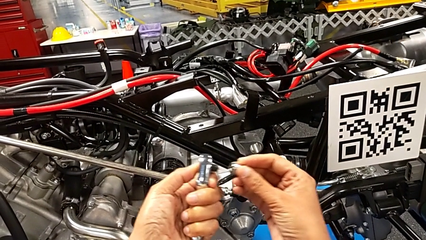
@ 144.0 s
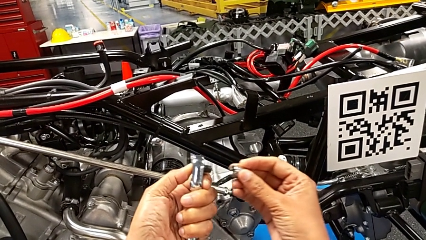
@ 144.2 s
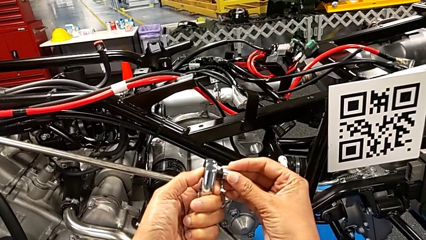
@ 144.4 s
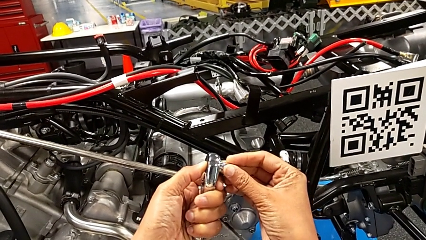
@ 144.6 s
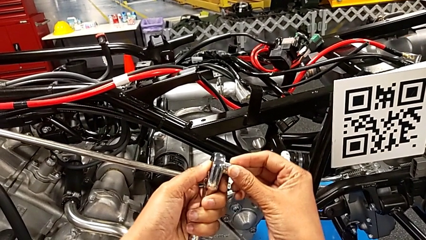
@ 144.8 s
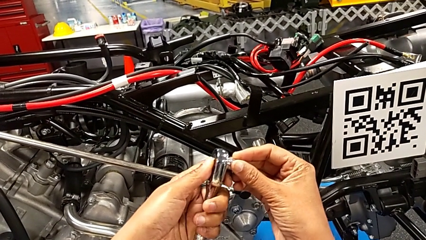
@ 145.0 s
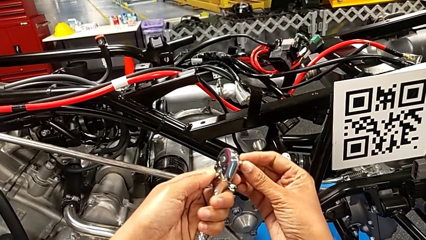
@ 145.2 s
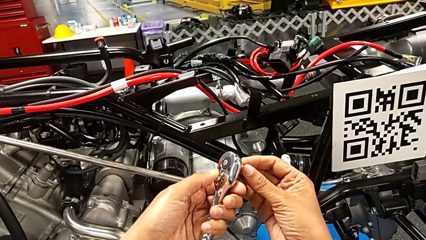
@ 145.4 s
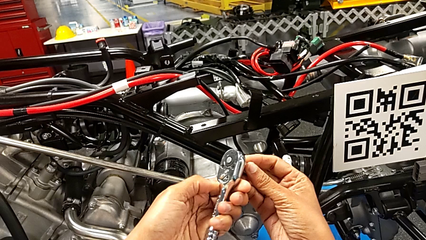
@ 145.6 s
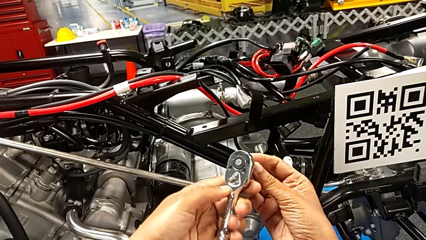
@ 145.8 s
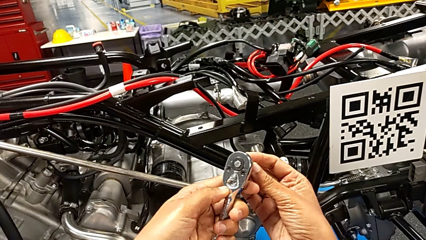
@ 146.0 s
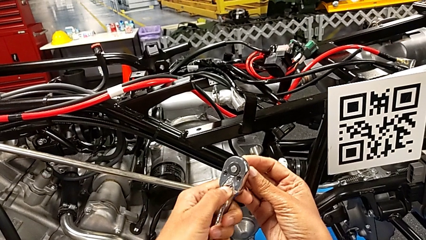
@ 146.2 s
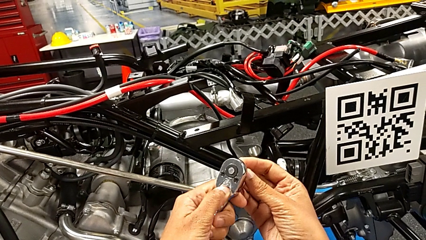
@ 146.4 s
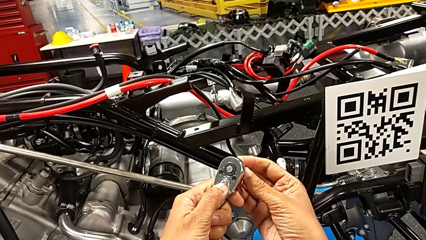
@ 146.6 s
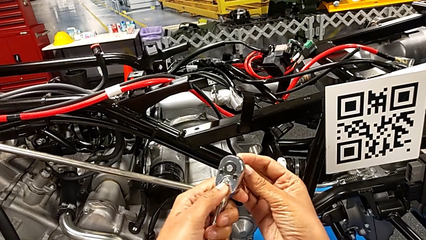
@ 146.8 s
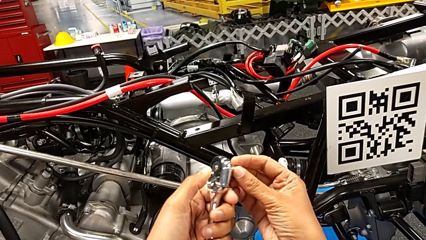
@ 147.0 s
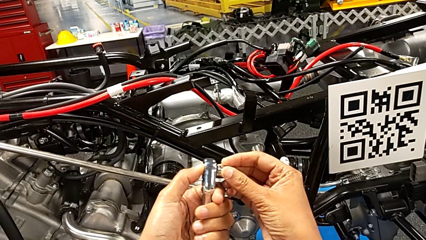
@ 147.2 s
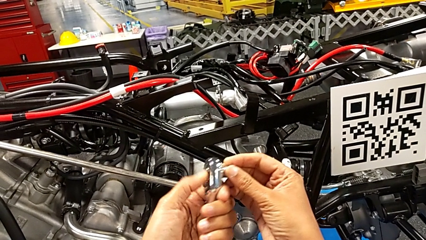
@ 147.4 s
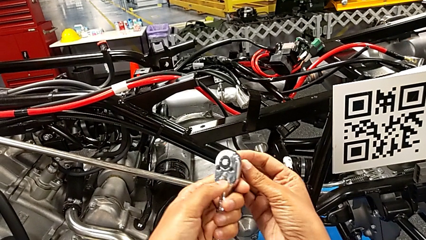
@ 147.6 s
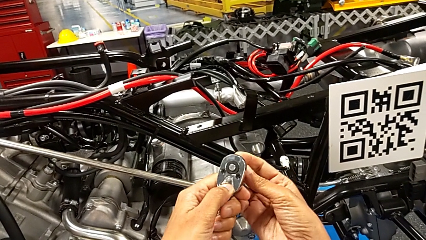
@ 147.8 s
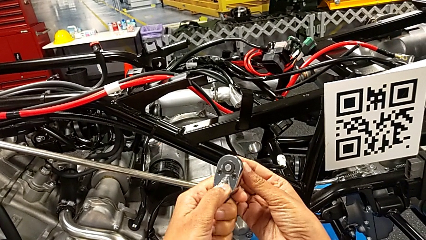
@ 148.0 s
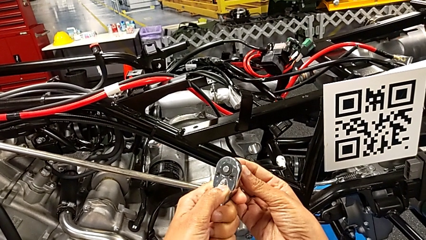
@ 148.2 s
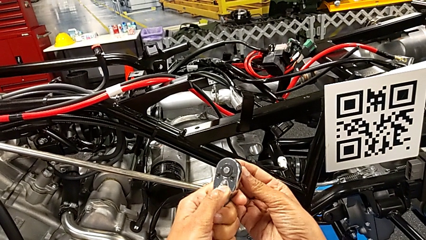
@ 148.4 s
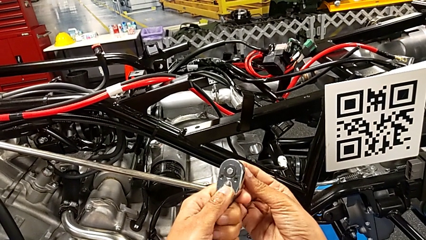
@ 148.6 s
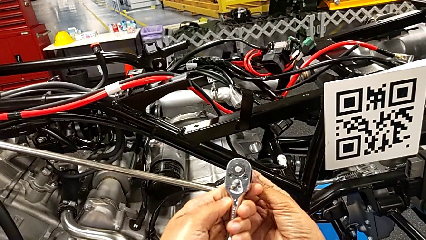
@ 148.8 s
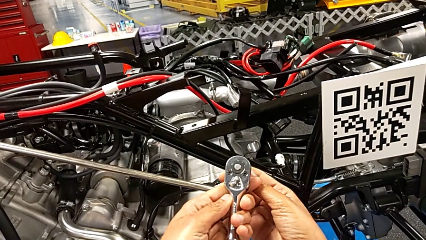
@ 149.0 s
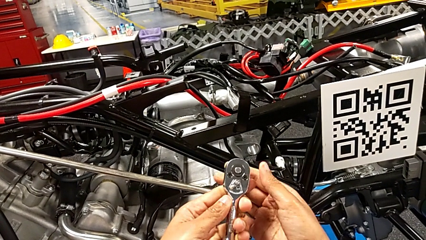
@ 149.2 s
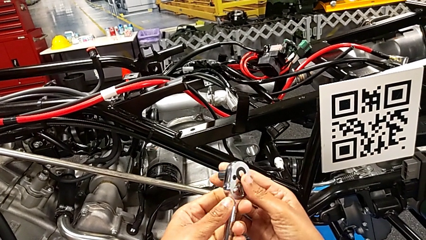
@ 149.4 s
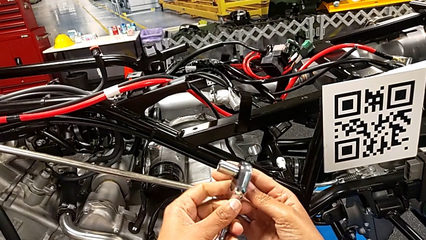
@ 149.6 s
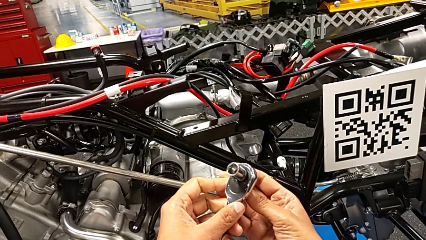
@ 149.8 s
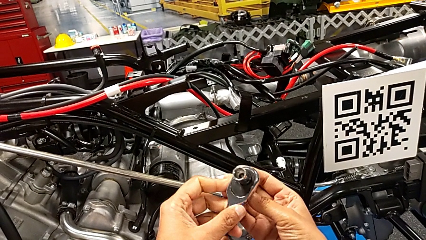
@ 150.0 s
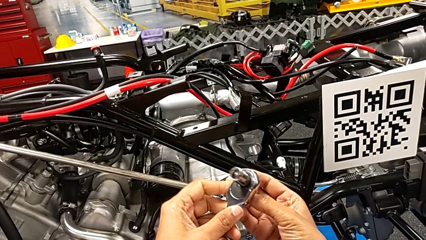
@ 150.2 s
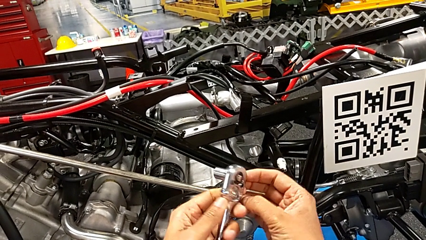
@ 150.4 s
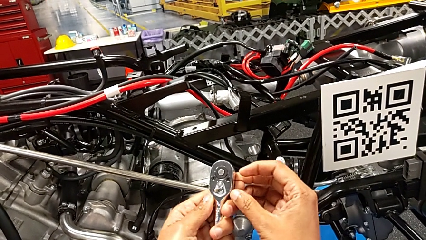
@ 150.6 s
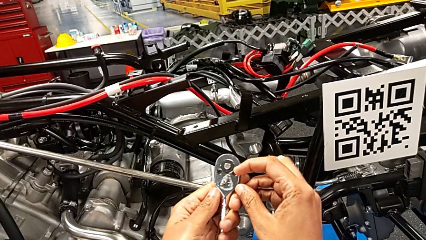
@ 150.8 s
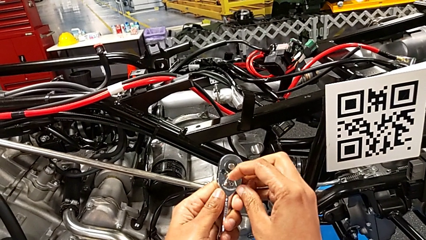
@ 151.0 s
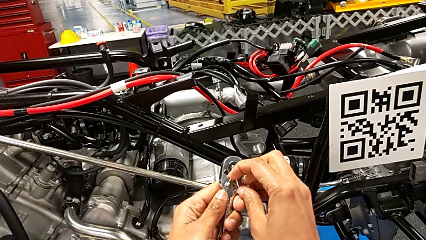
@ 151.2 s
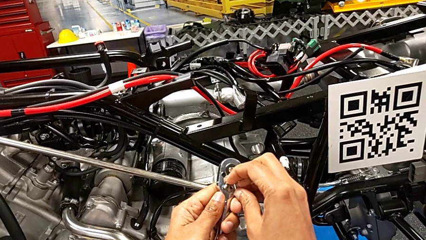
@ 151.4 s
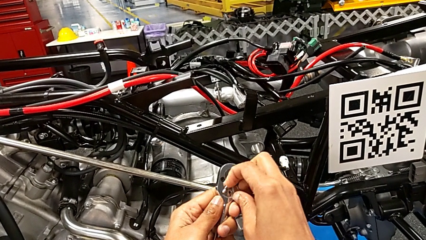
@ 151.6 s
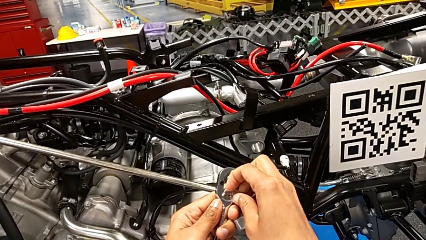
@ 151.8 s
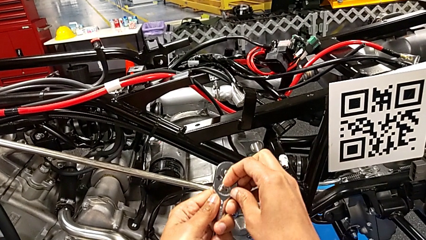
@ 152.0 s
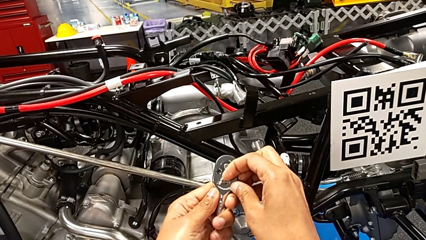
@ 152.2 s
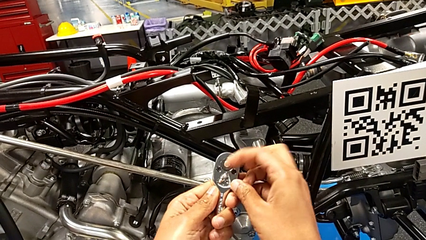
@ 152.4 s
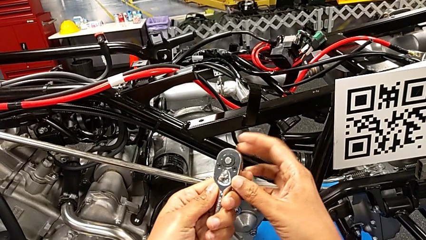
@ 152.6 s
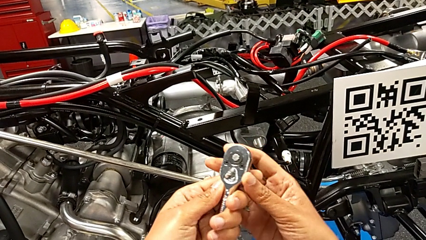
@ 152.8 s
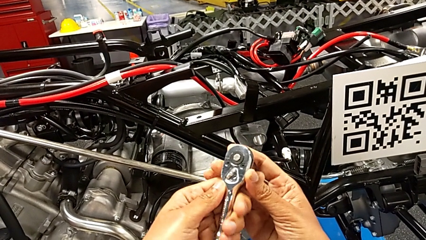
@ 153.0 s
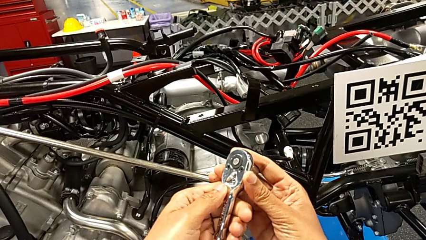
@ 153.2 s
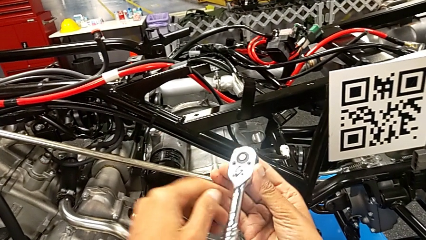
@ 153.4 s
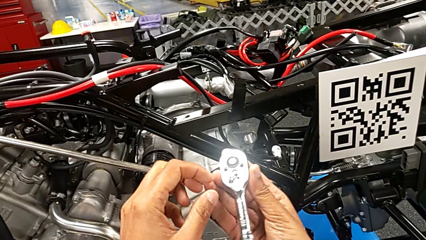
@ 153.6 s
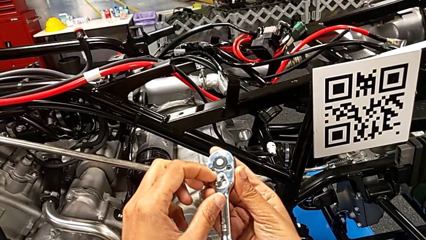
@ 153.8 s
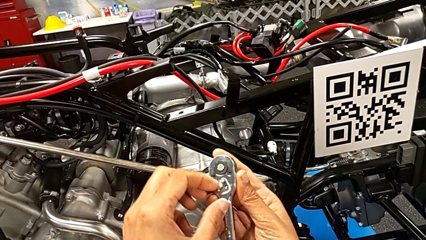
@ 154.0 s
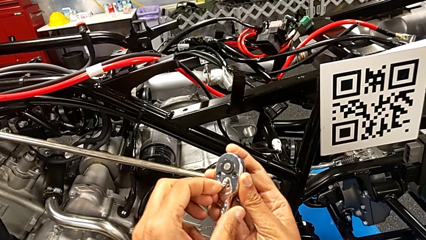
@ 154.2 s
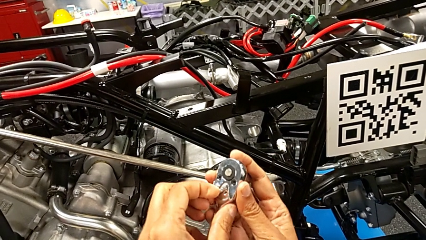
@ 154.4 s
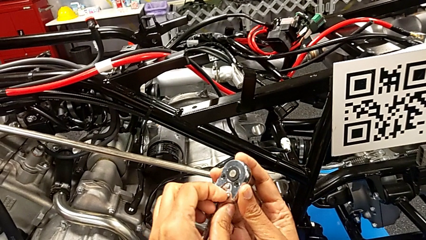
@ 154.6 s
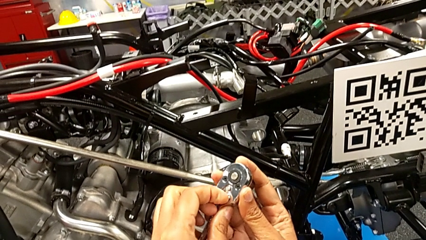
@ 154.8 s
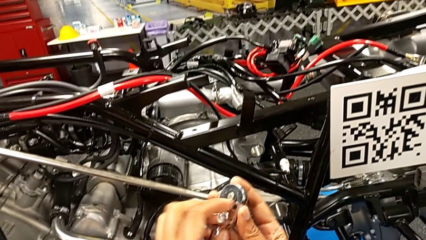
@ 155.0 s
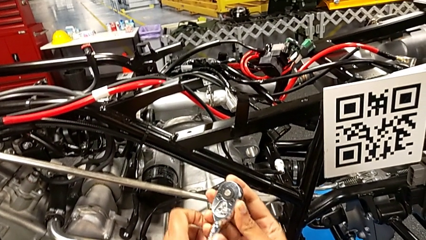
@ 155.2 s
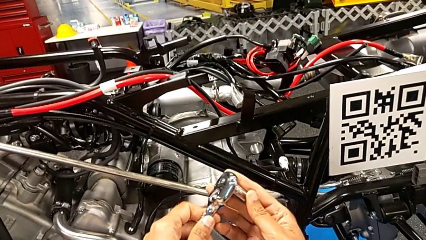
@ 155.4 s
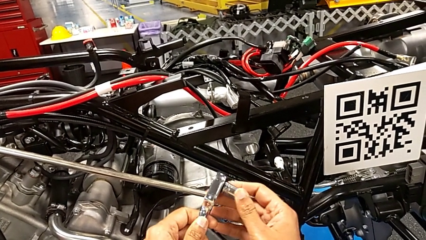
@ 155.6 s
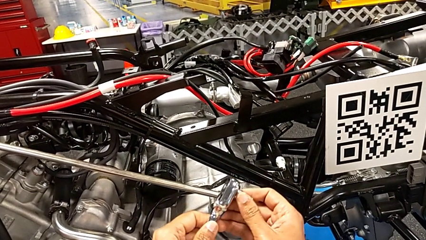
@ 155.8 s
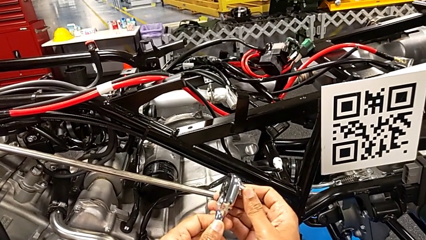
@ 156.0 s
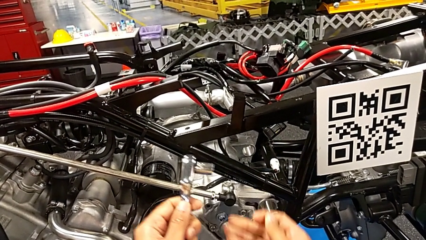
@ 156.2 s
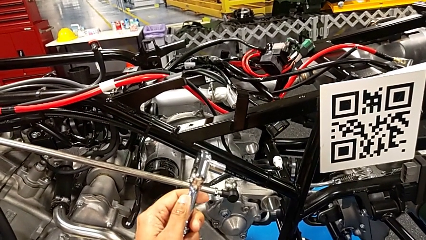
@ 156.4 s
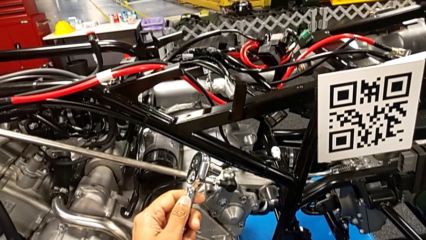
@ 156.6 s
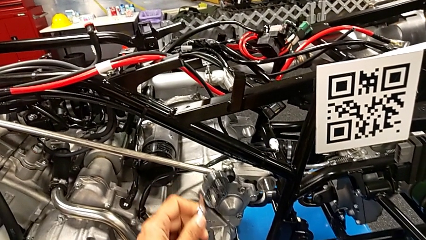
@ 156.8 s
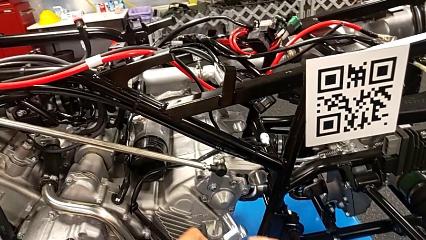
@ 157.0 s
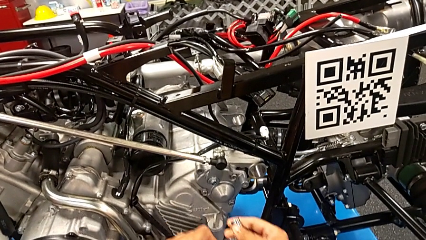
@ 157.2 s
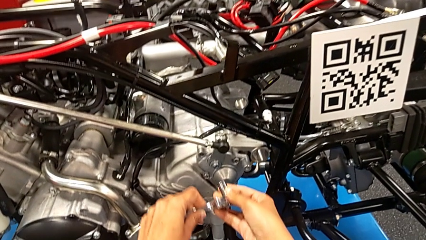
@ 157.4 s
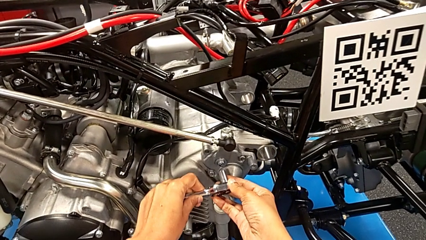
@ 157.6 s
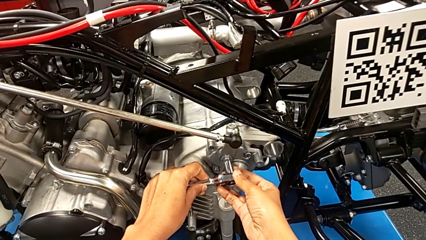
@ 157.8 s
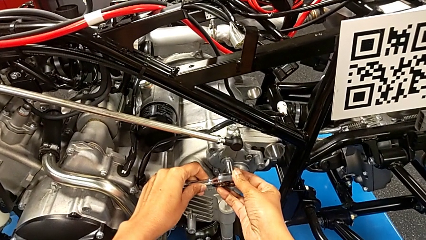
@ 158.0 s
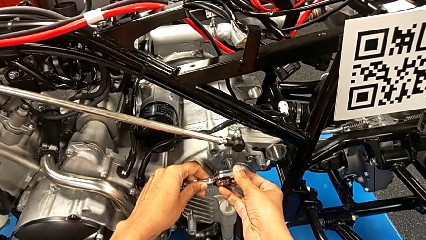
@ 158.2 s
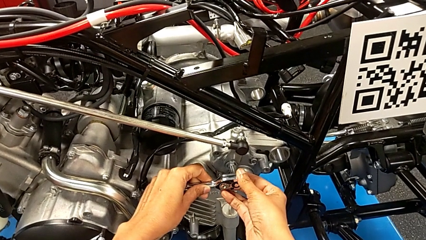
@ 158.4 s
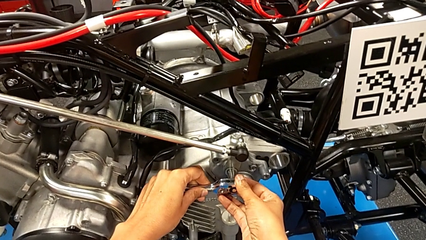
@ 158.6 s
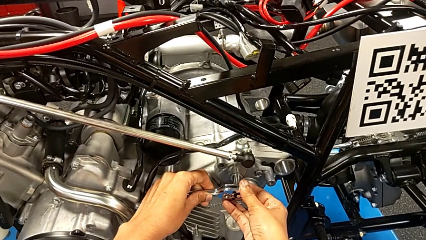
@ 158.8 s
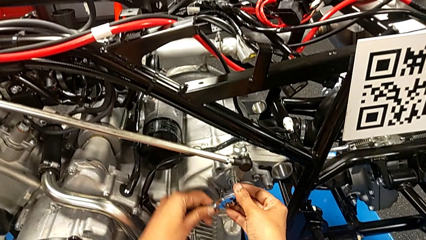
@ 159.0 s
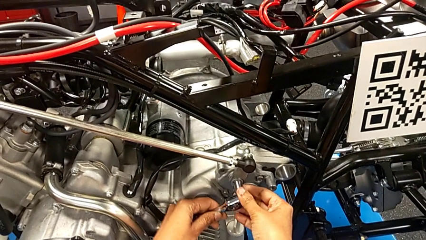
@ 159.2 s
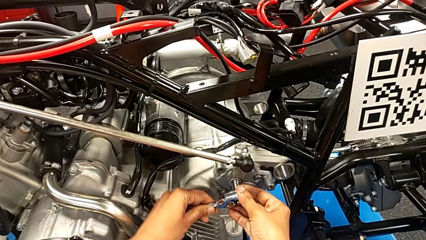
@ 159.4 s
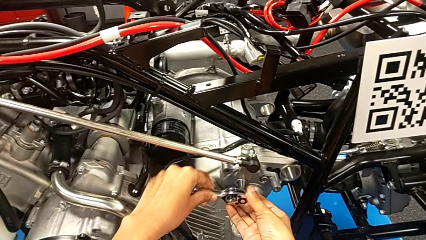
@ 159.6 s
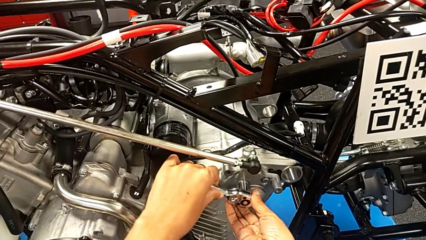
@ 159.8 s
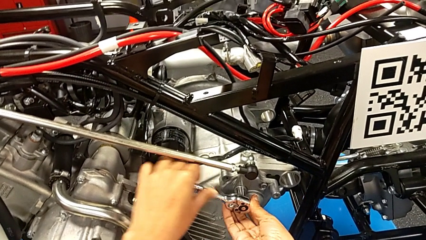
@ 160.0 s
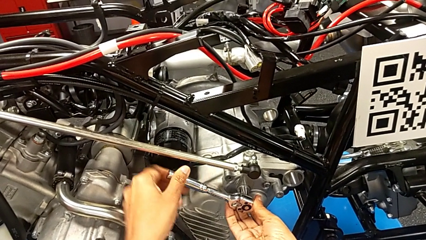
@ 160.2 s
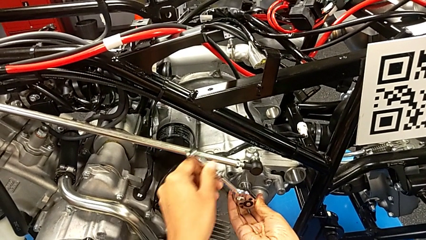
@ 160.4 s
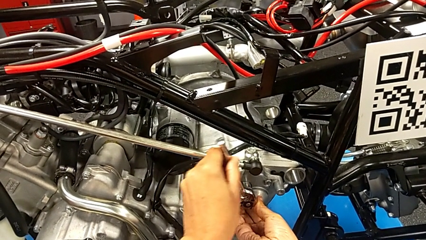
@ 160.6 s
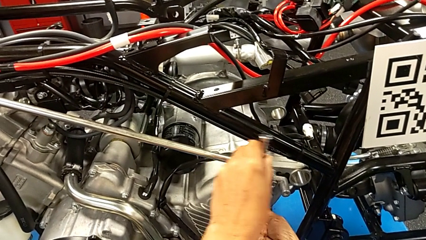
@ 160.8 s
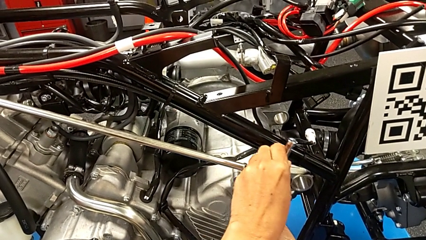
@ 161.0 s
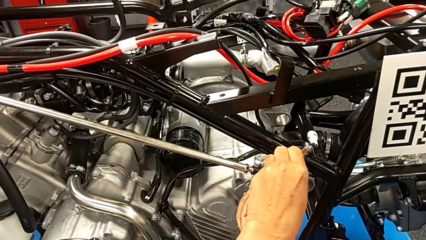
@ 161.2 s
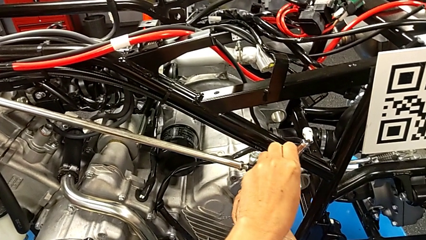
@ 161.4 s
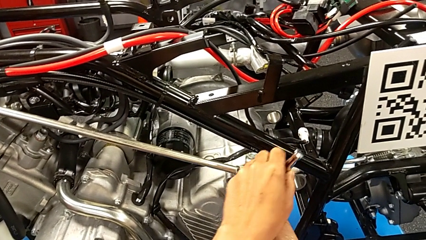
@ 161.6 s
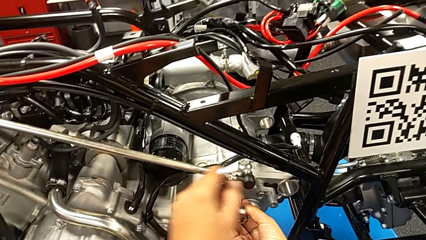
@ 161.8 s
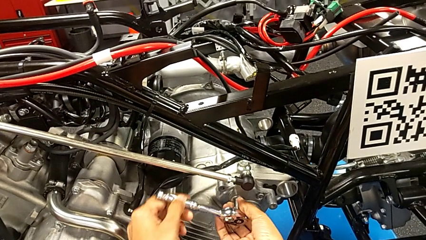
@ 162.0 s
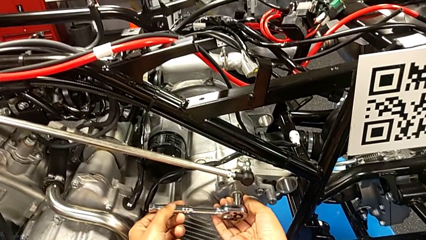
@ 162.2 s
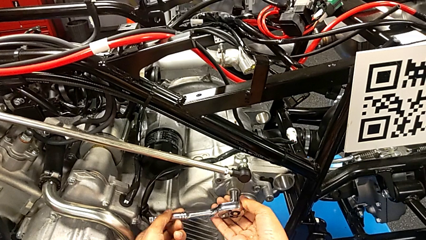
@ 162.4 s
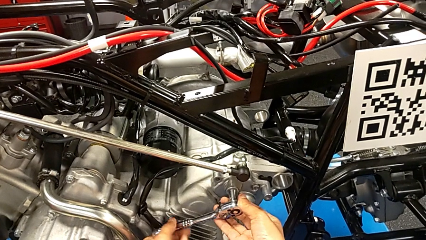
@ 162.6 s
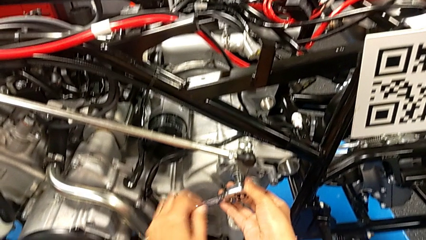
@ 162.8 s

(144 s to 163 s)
The camera wearer is screwing the shift arm. They assemble the ratchet head, wrongly slide the ratchet adjuster, failing to slide it, rotate the ratchet, grab the ratchet adjuster, slide it, insert the ratchet and begin to screw the bolt.
